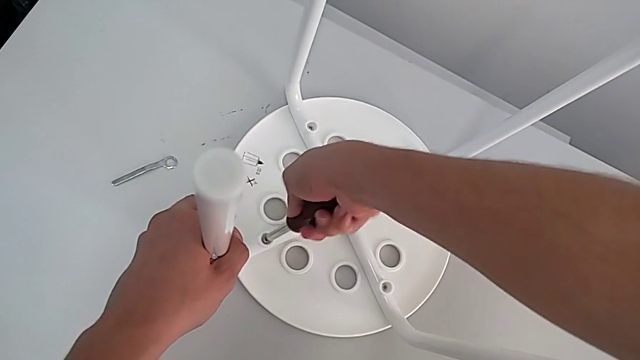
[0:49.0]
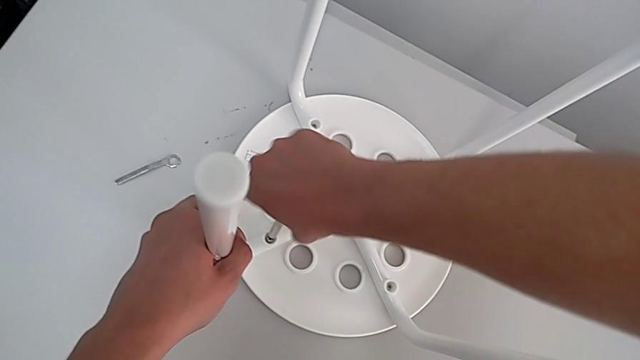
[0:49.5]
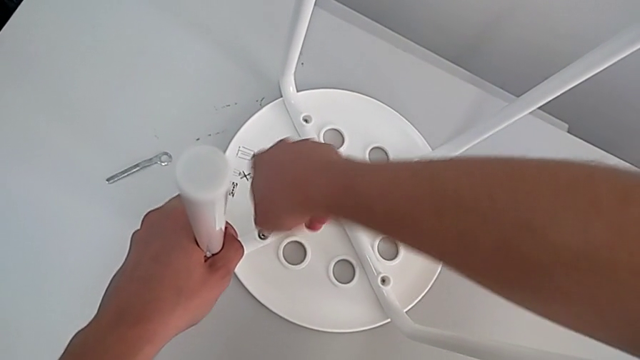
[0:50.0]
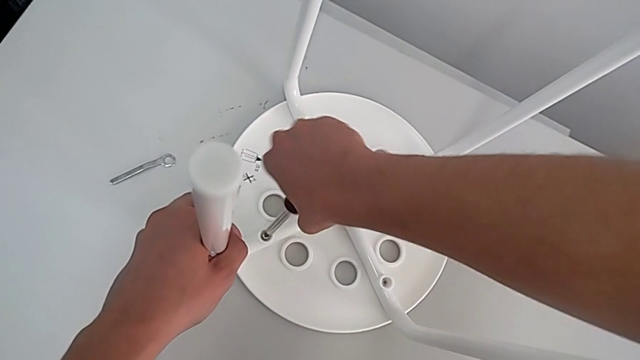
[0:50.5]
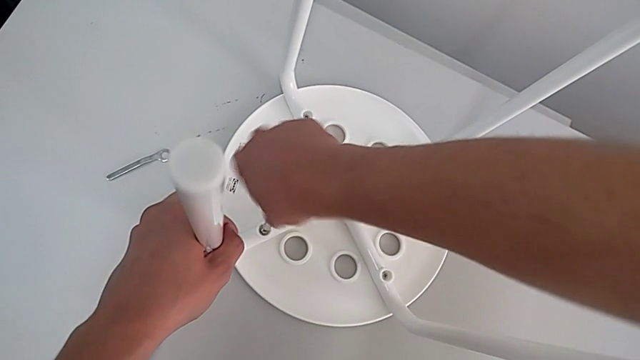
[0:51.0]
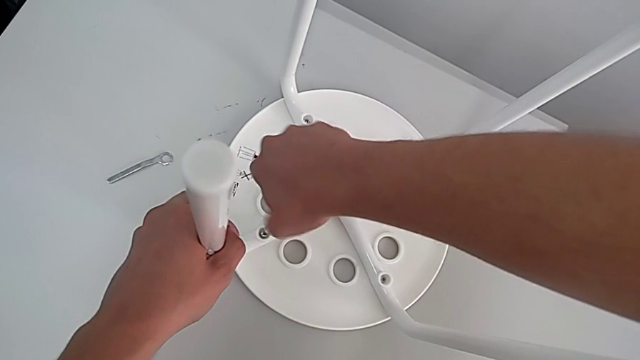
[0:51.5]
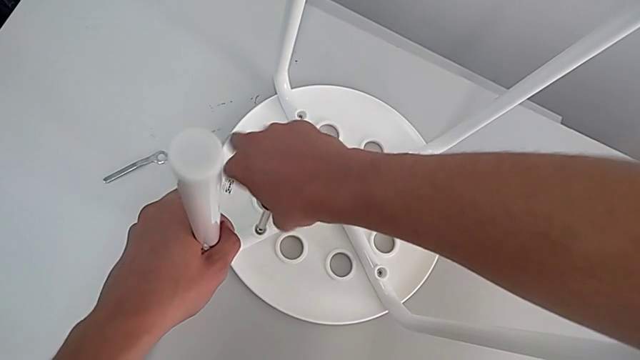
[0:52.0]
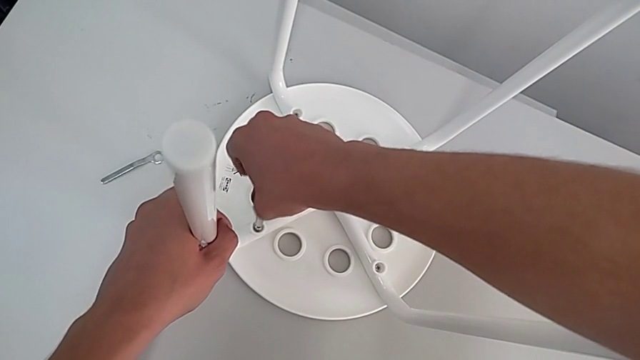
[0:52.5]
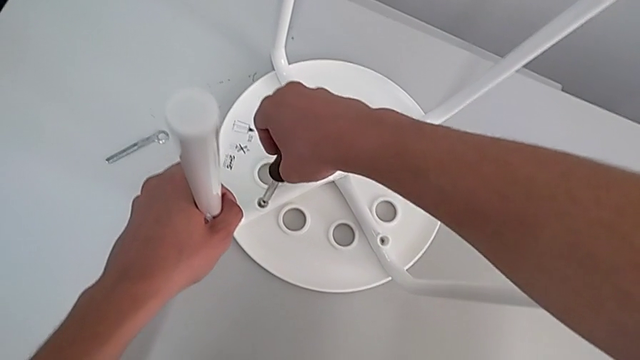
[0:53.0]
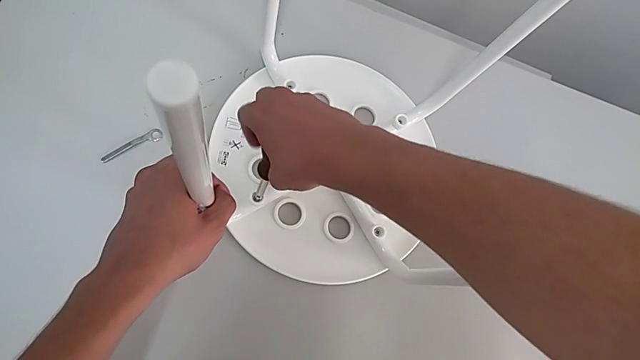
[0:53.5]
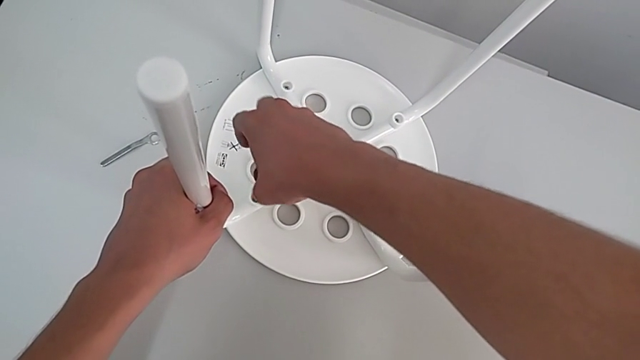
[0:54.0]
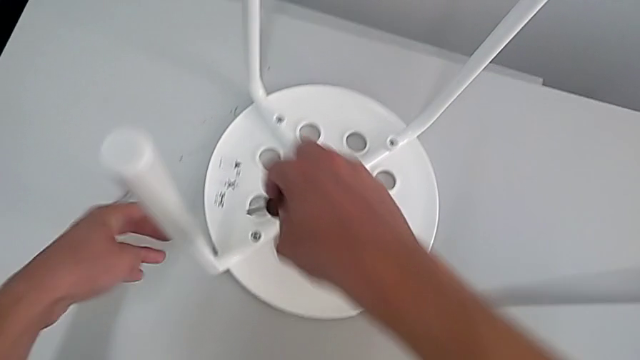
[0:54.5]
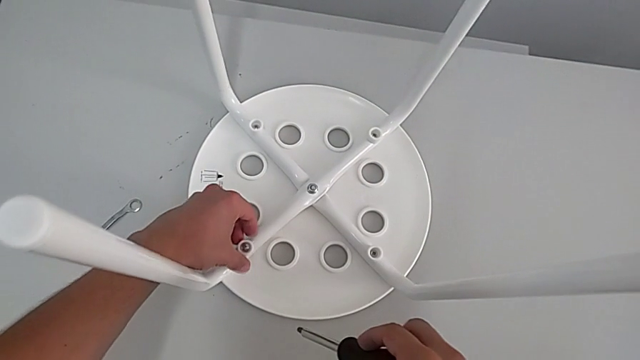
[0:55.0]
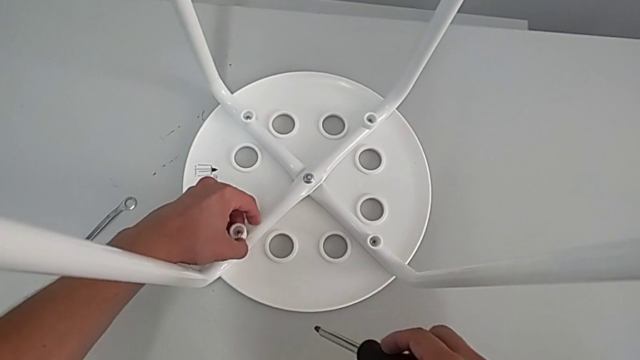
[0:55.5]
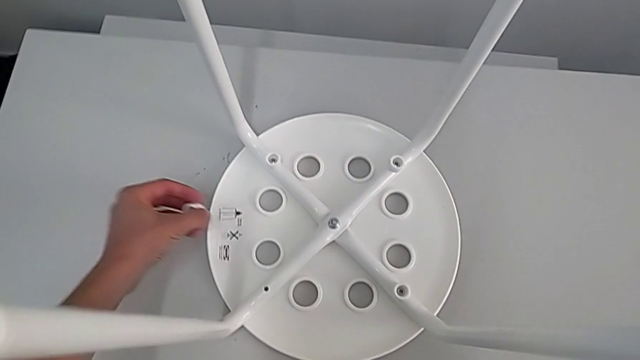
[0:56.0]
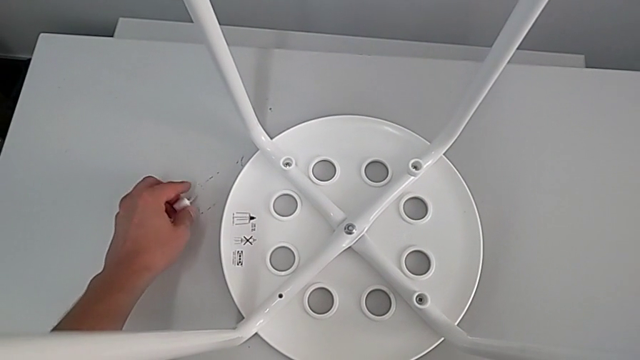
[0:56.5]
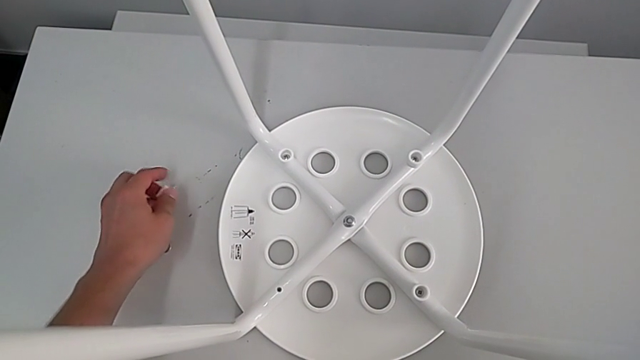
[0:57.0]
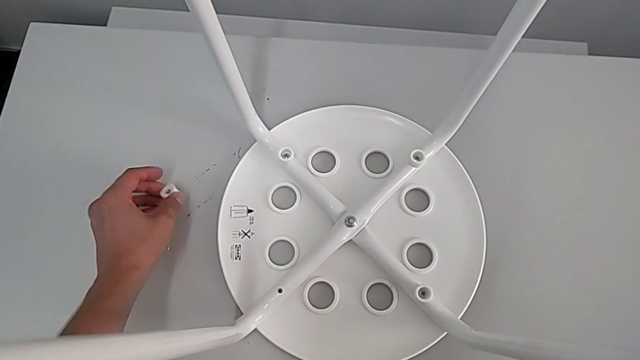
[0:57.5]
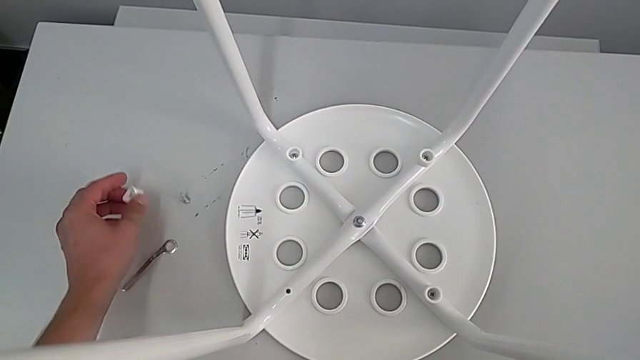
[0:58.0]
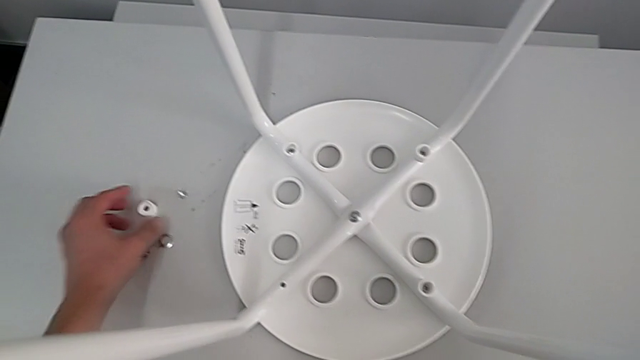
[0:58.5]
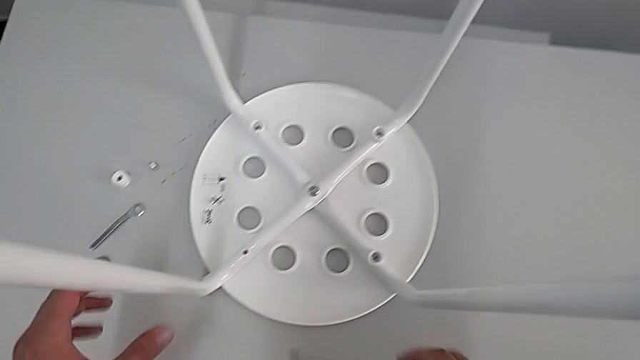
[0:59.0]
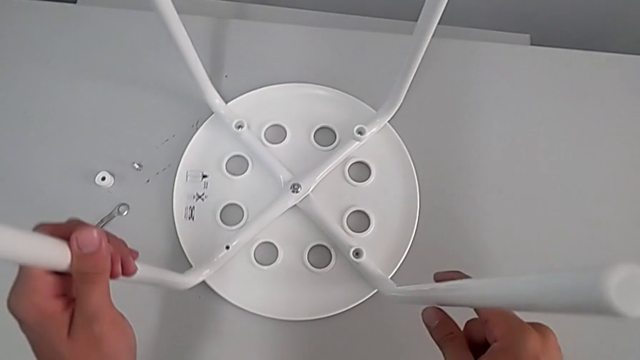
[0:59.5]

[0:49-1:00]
The camera wearer is removing four screws. They keep unscrewing the first screw, grab the washer, disassemble the first screw, place the screw and rotate the stool.

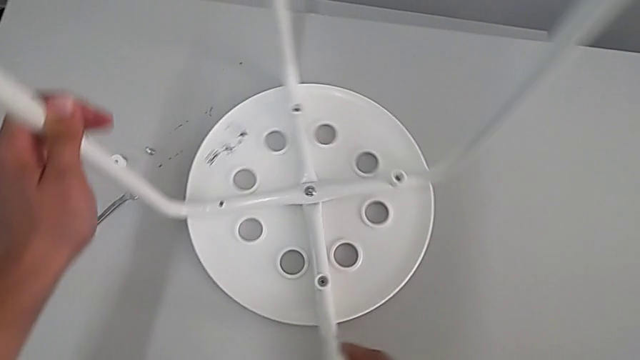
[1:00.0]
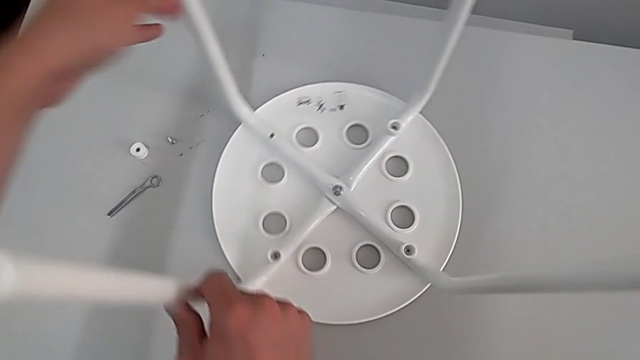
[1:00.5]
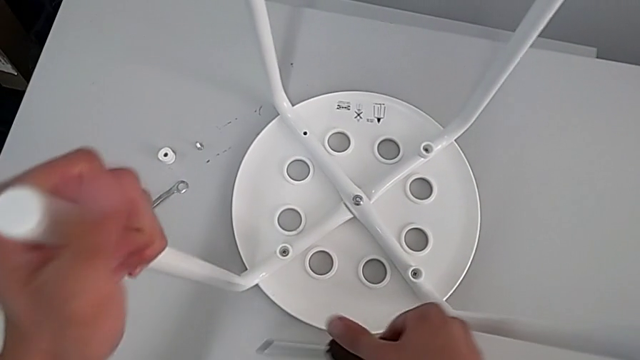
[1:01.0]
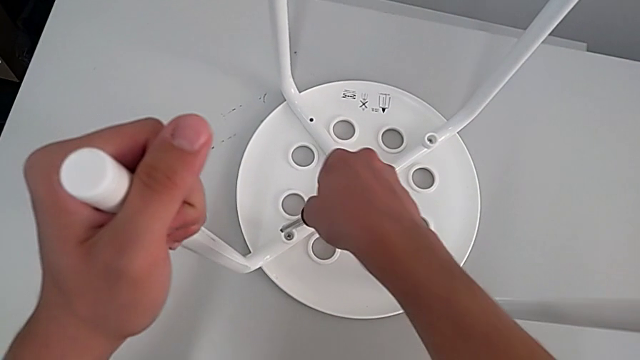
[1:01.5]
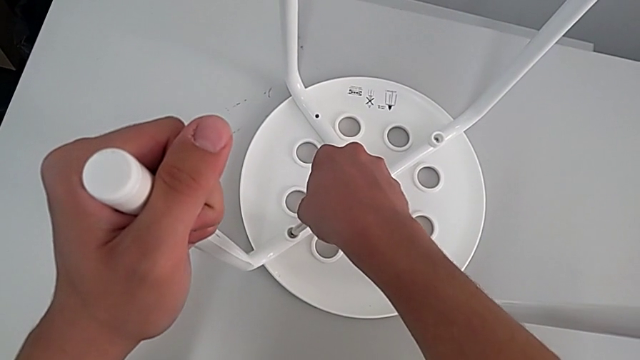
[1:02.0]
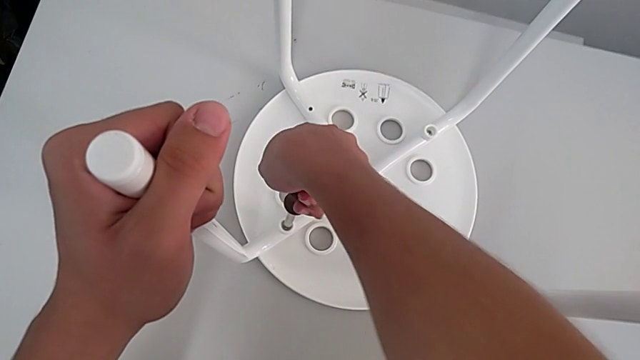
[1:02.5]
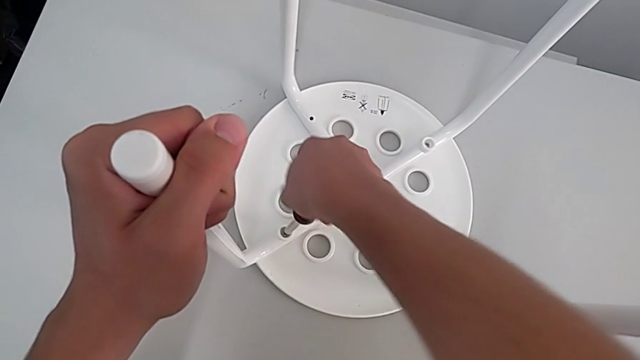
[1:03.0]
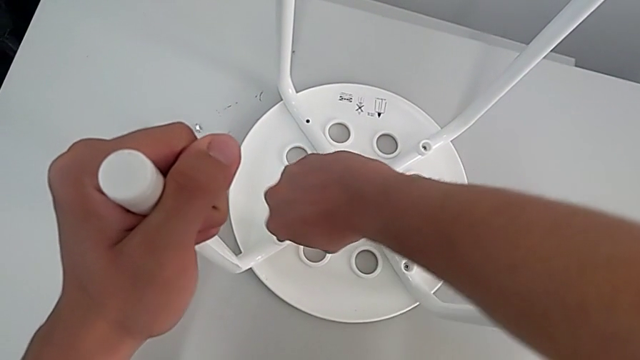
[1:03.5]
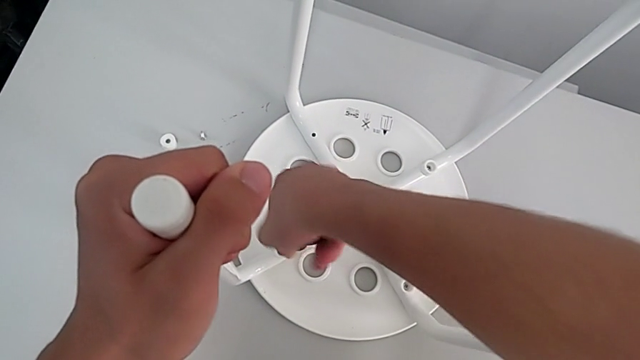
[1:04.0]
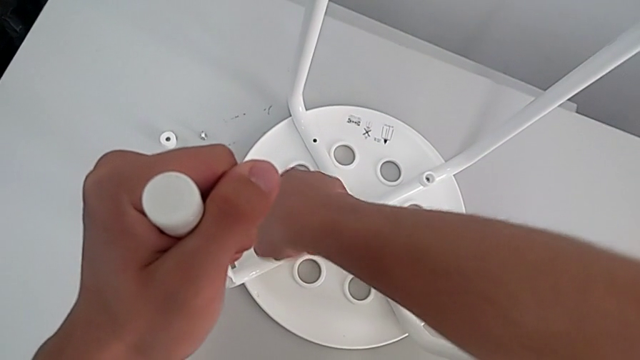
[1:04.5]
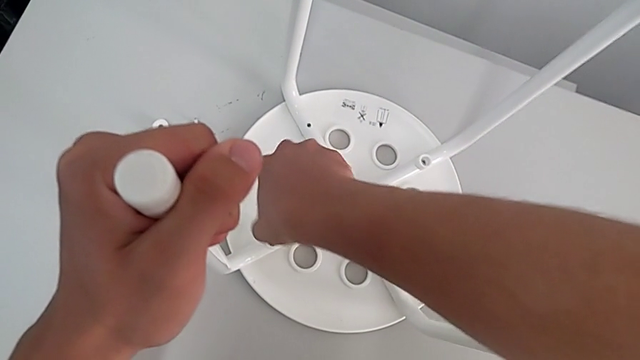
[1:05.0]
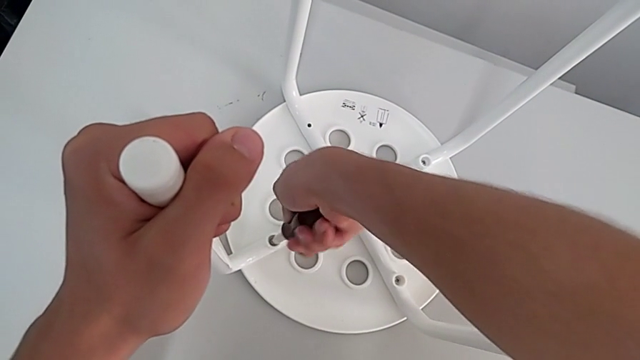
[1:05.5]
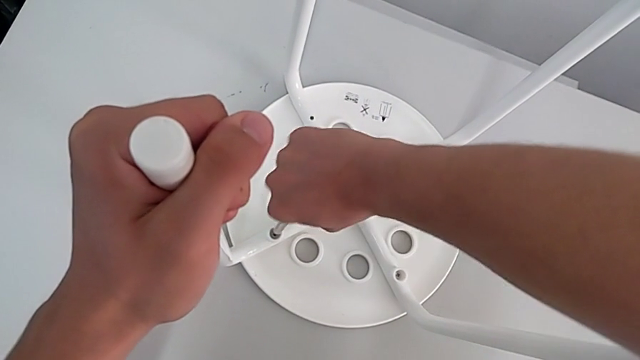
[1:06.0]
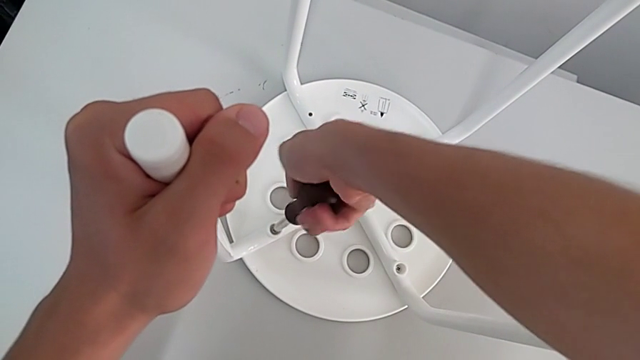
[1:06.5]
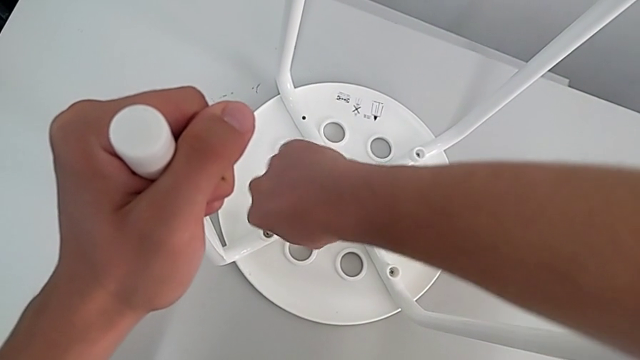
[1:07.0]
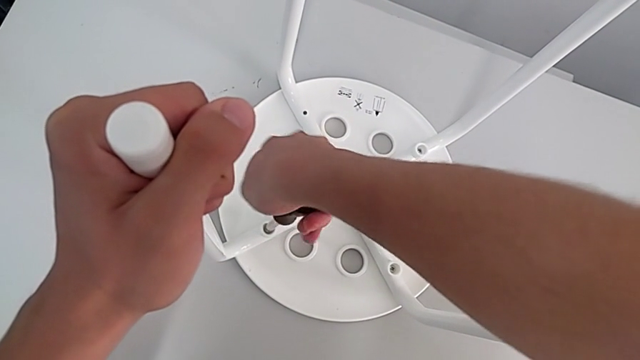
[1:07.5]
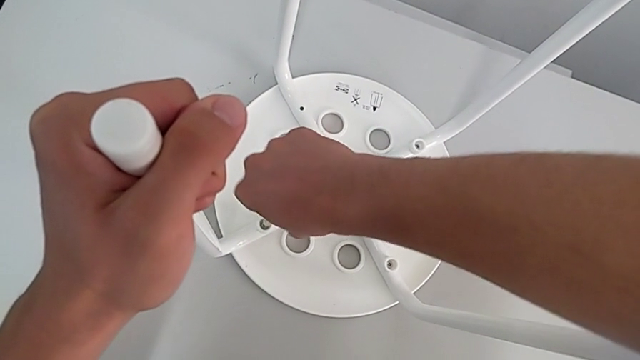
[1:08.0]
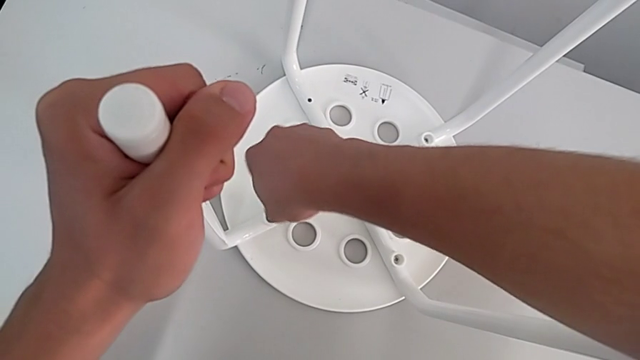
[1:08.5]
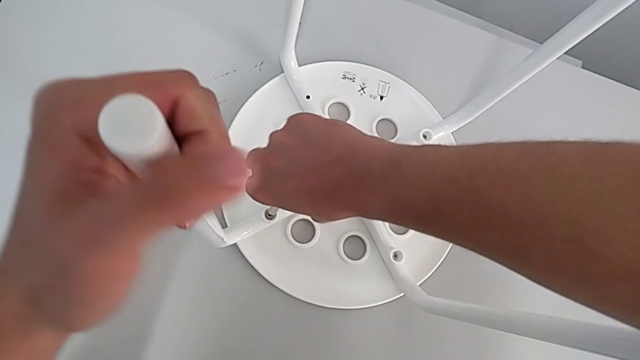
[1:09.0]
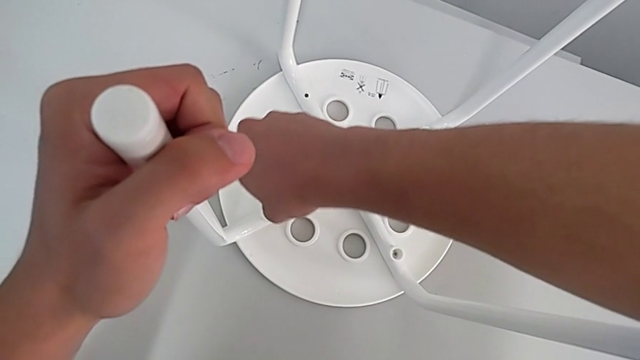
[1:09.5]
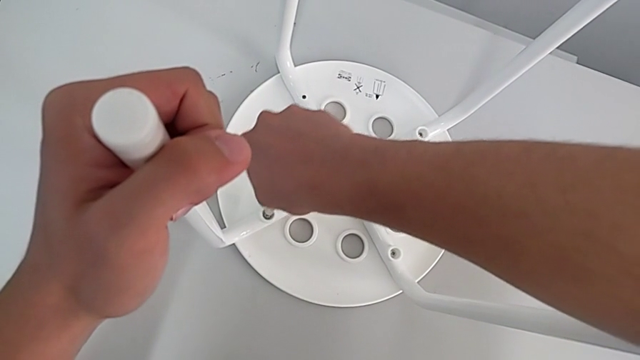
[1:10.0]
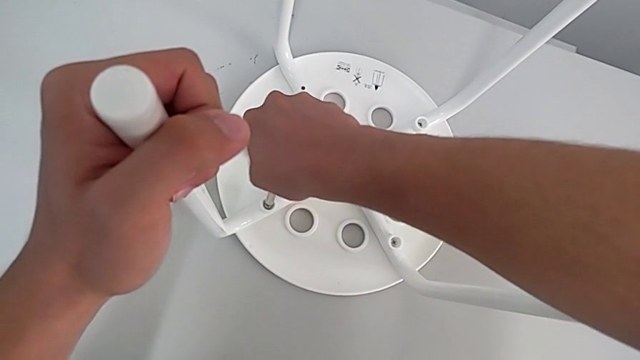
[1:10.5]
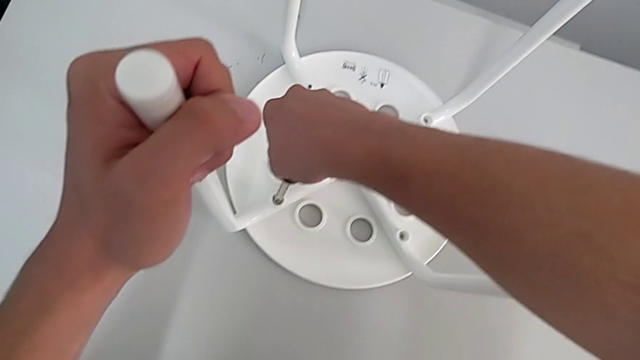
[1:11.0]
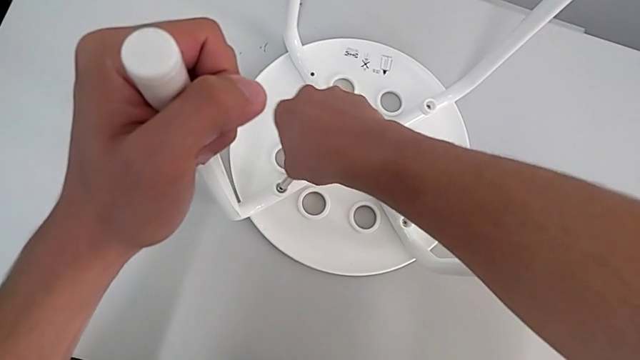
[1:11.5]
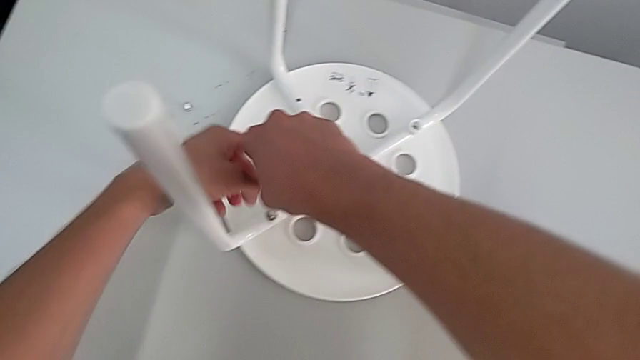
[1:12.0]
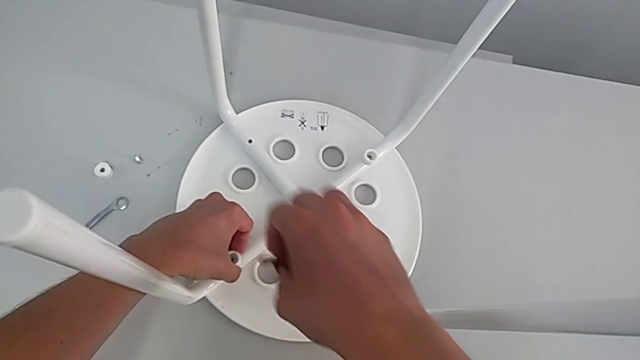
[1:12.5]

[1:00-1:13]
The camera wearer is removing four screws. They insert the second screwdriver, unscrew the second screw and grab it.
